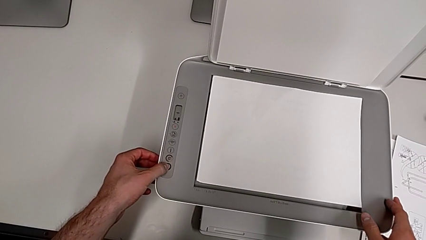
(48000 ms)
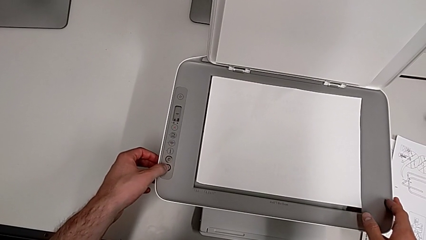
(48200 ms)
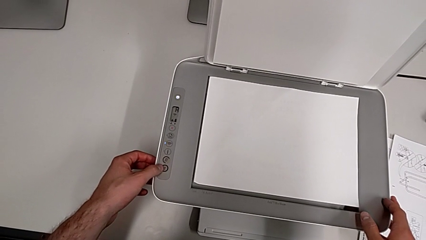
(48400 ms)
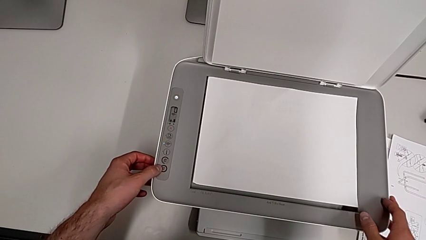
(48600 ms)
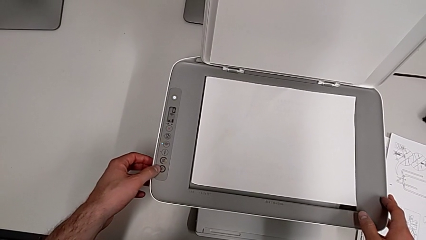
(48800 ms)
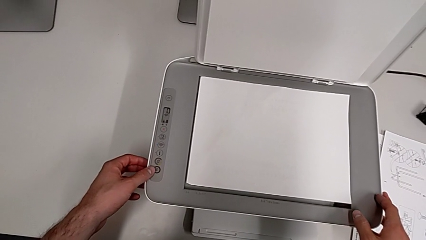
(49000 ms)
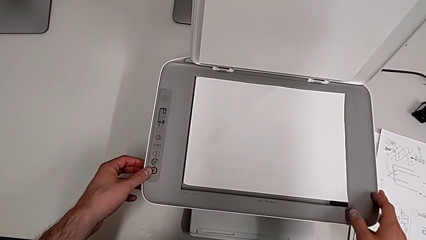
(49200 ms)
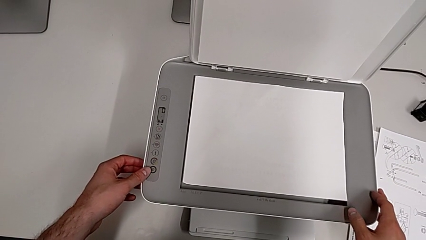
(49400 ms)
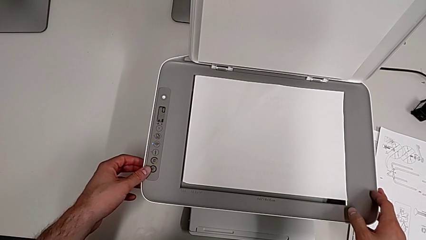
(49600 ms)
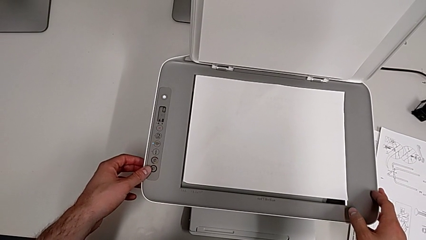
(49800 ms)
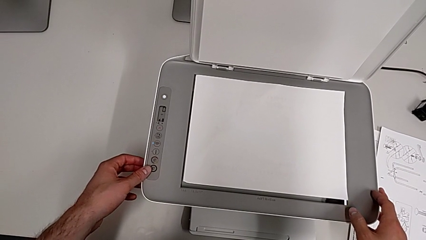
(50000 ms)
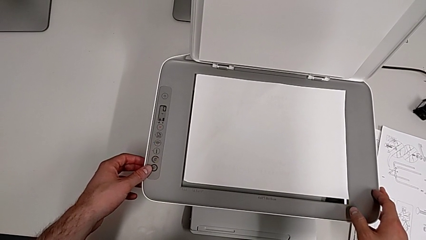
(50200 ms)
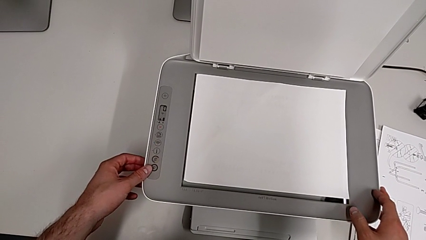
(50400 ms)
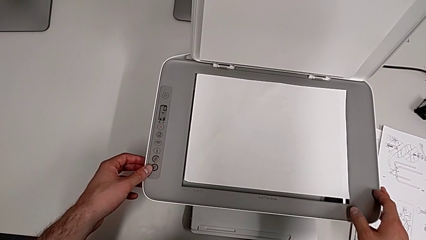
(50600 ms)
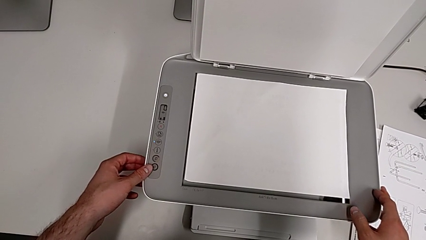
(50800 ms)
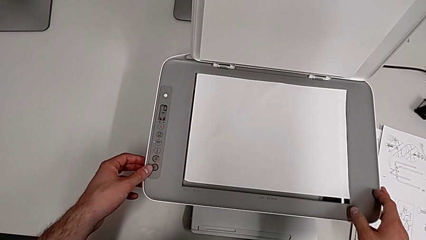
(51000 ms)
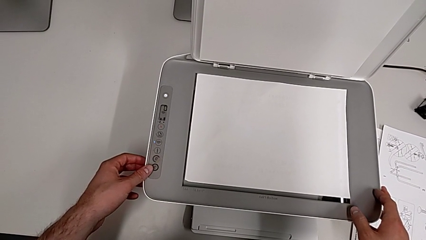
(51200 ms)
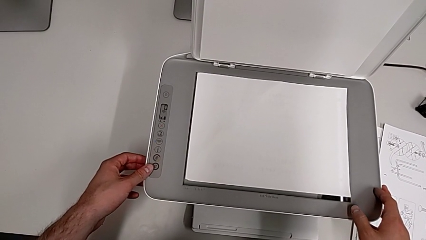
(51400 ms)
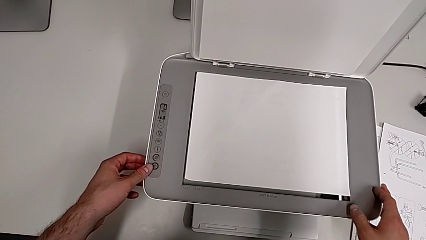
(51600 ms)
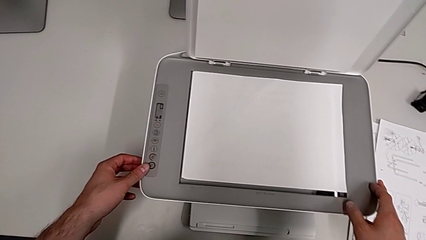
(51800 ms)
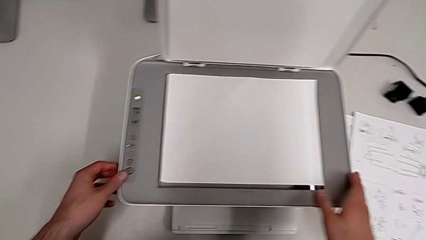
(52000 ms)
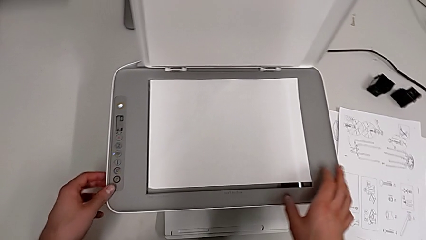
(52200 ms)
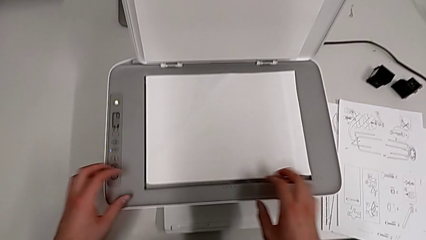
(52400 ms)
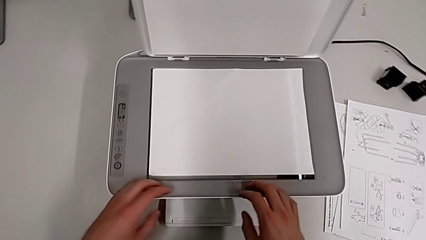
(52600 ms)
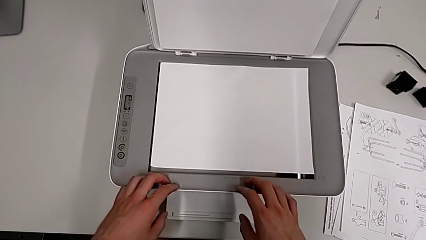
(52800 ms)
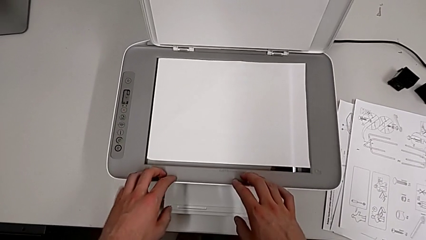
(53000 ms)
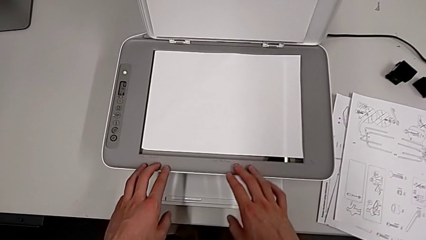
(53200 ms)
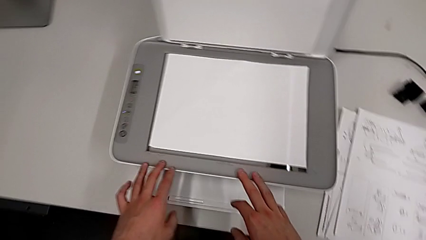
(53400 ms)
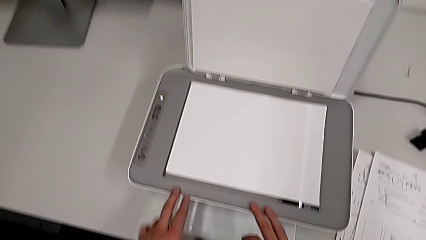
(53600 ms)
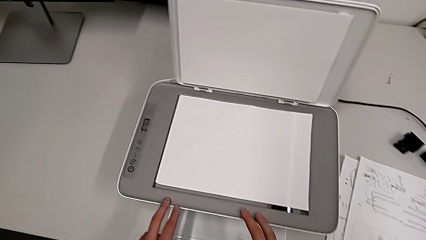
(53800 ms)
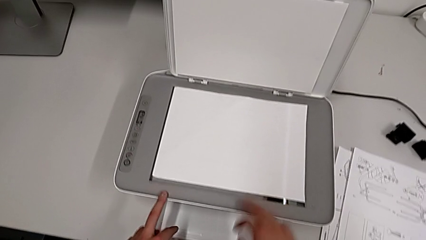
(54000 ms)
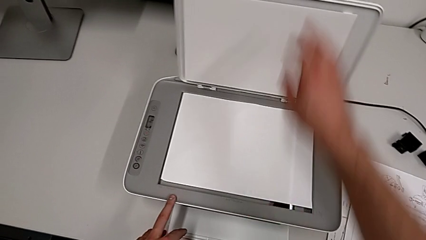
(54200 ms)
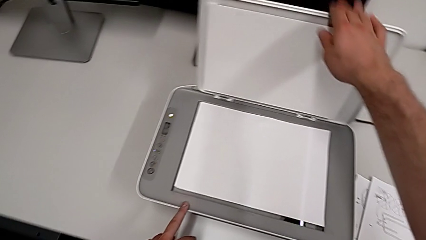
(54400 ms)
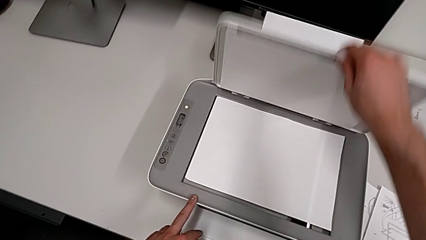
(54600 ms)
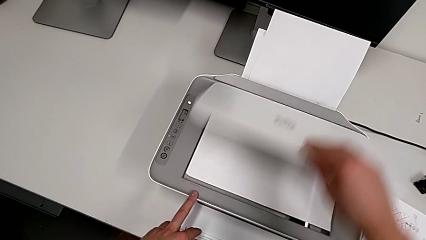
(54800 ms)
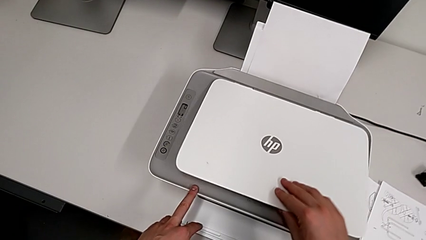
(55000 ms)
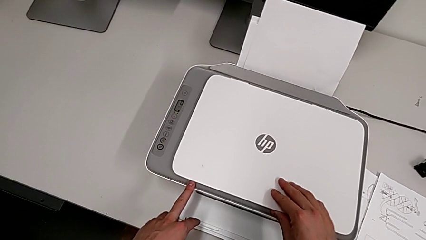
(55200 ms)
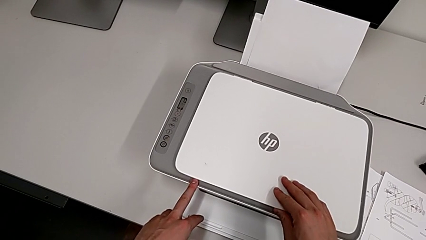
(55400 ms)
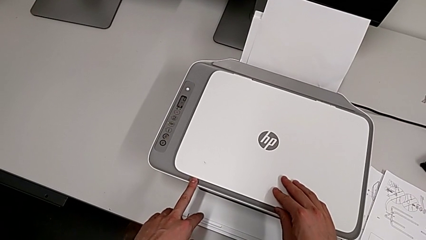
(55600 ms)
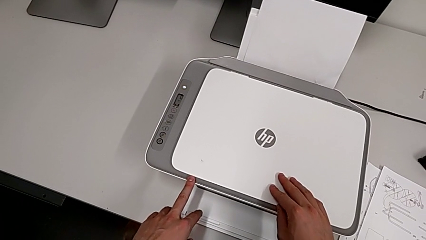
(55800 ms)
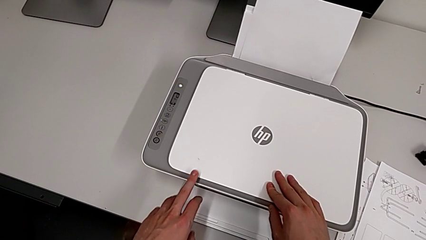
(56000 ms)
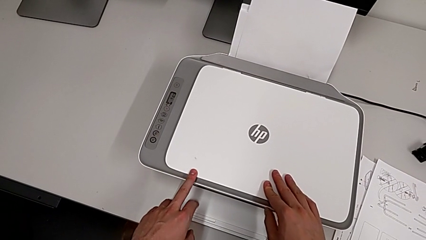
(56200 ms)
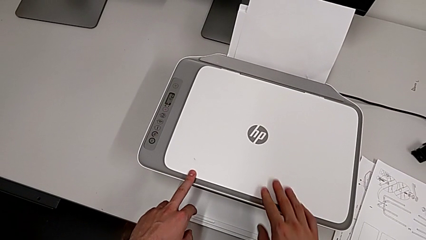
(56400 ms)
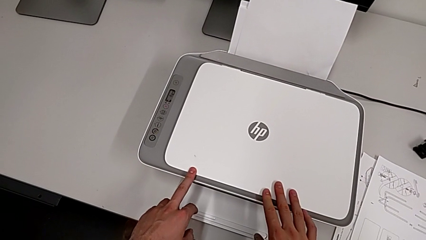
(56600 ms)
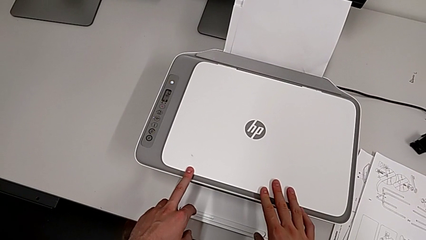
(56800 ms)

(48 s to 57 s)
The camera wearer is making a copy in the printer. They press the button and close the copy gate.

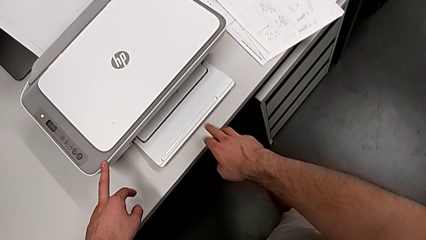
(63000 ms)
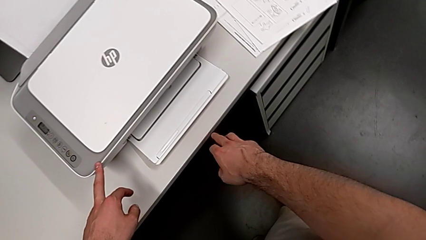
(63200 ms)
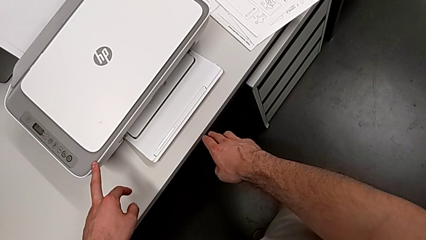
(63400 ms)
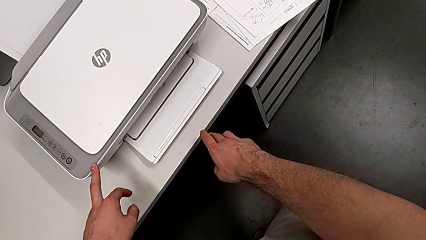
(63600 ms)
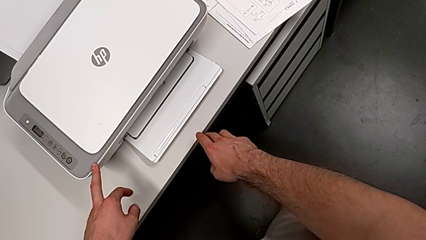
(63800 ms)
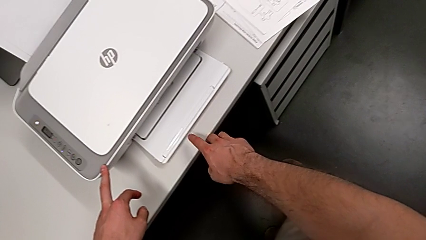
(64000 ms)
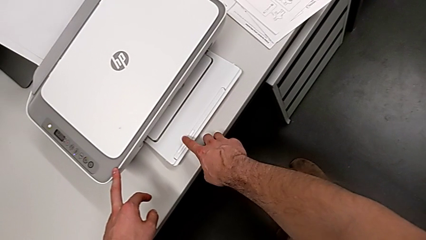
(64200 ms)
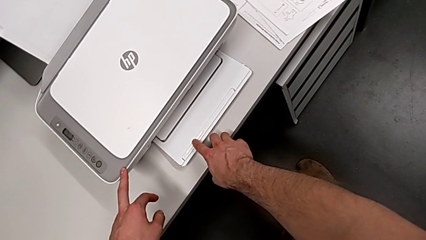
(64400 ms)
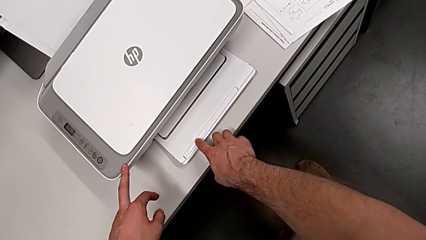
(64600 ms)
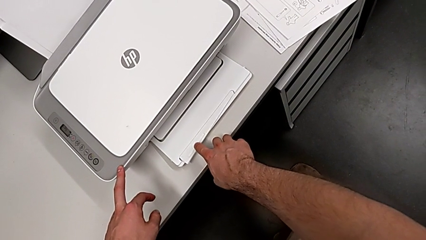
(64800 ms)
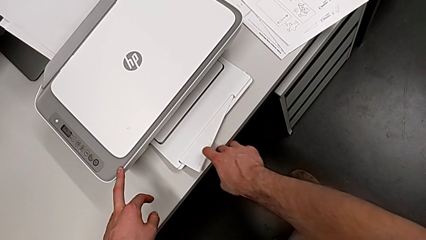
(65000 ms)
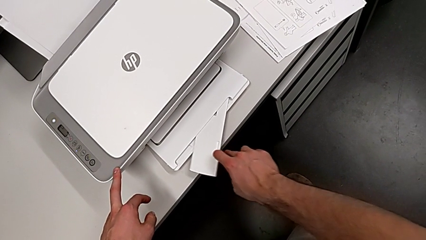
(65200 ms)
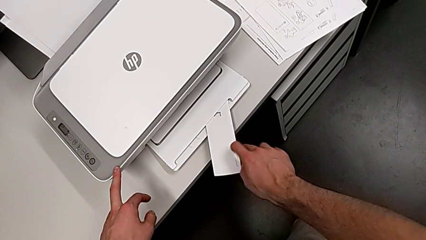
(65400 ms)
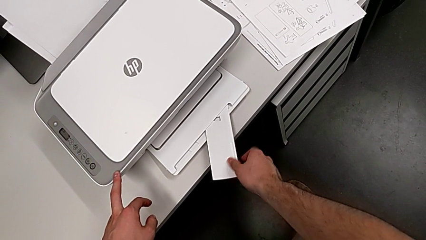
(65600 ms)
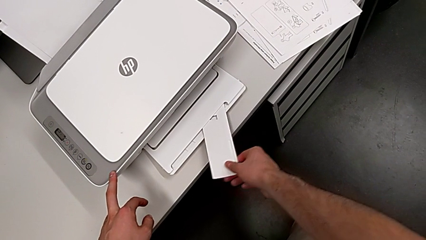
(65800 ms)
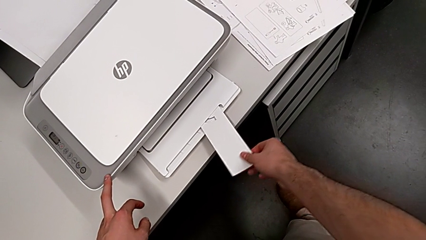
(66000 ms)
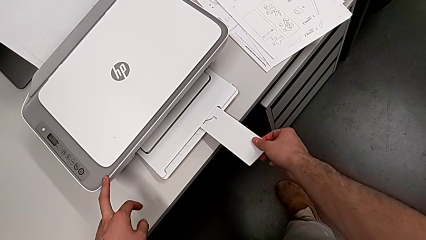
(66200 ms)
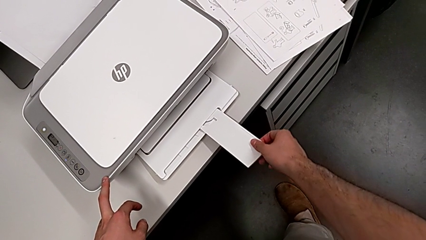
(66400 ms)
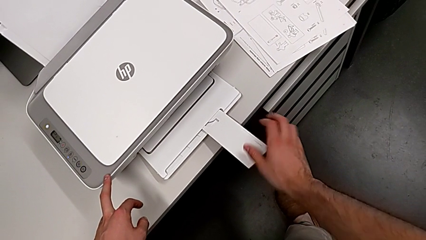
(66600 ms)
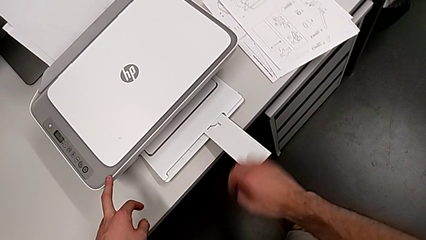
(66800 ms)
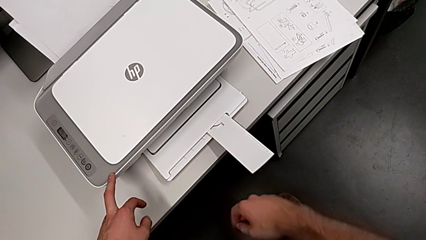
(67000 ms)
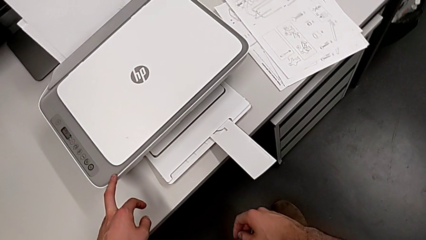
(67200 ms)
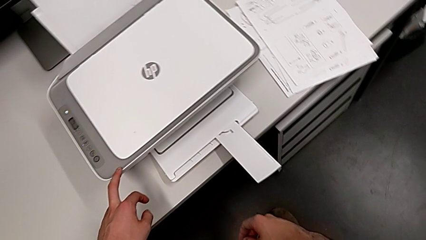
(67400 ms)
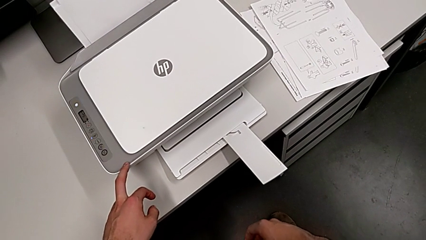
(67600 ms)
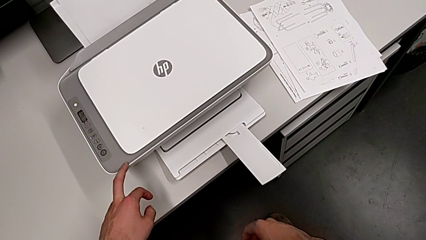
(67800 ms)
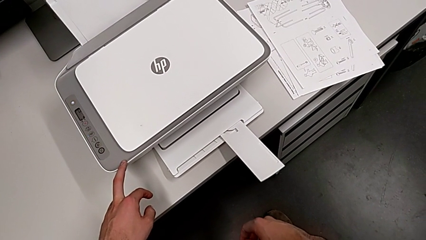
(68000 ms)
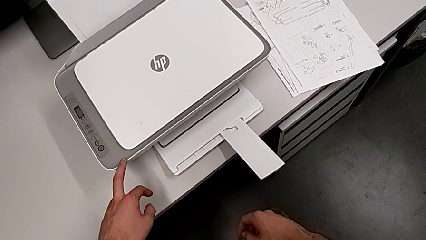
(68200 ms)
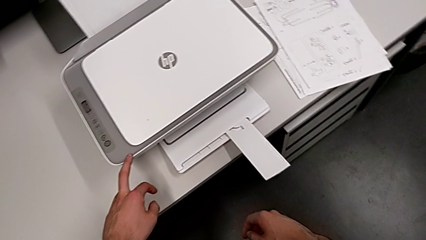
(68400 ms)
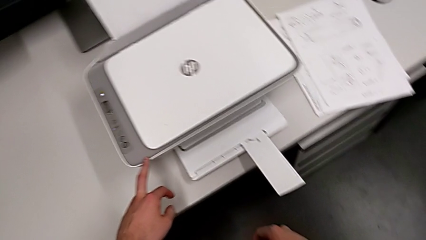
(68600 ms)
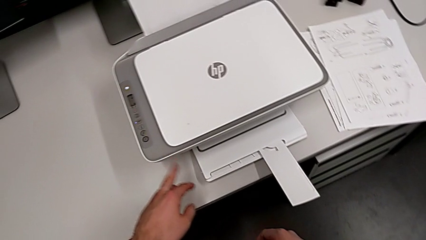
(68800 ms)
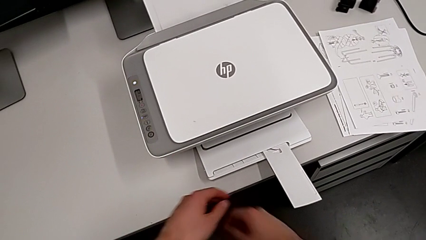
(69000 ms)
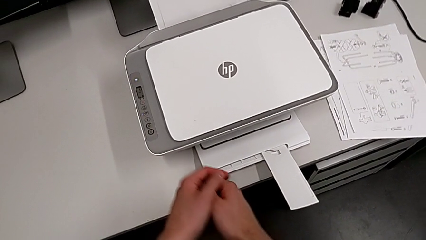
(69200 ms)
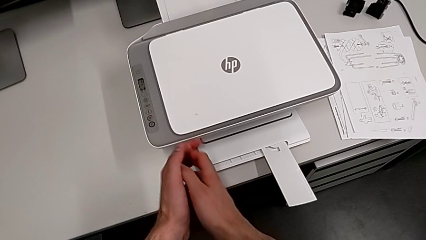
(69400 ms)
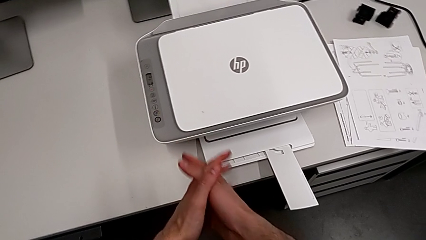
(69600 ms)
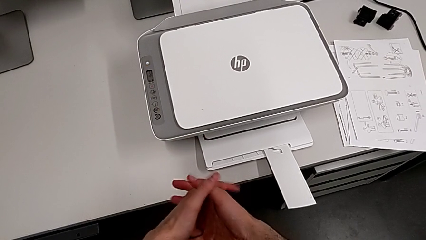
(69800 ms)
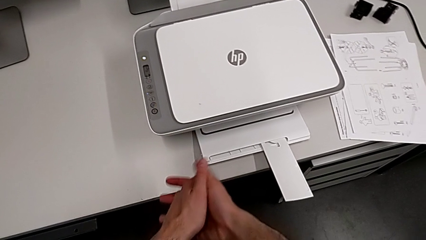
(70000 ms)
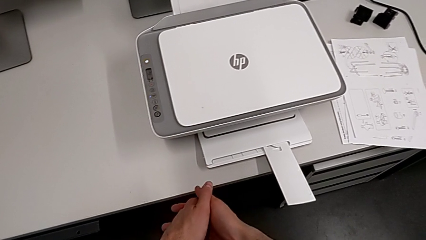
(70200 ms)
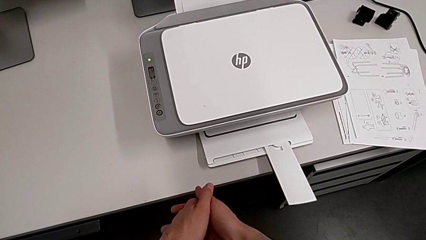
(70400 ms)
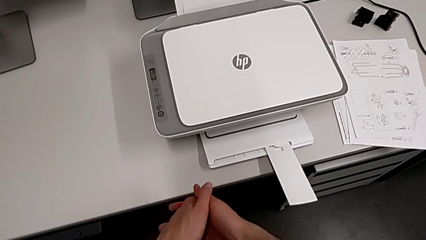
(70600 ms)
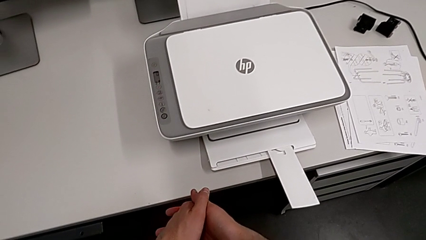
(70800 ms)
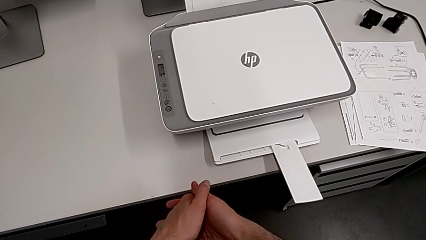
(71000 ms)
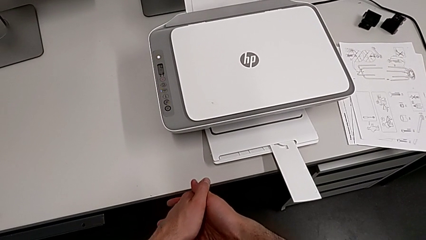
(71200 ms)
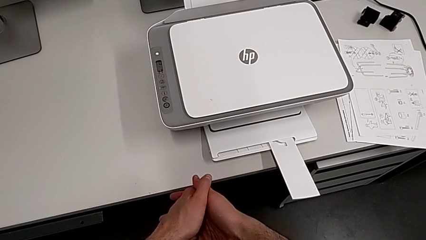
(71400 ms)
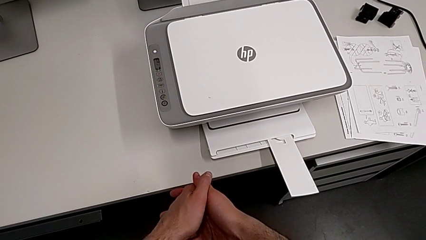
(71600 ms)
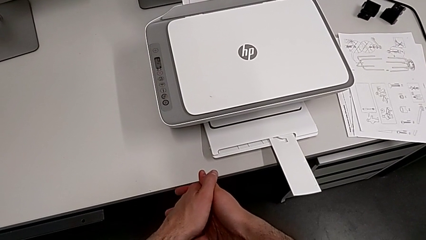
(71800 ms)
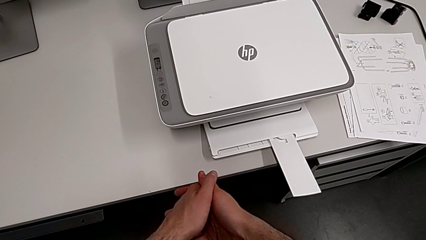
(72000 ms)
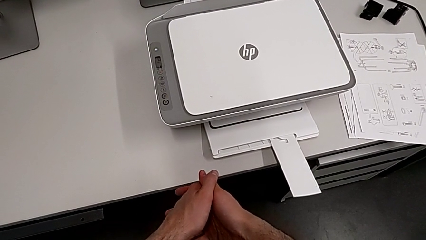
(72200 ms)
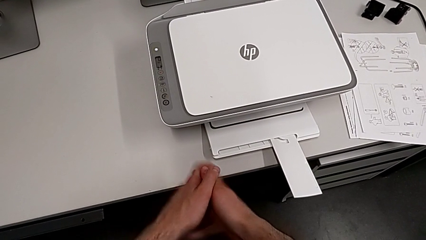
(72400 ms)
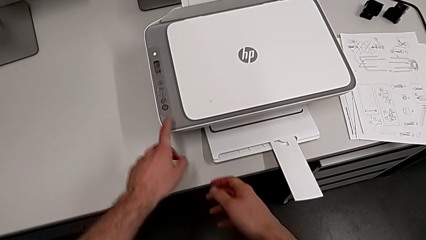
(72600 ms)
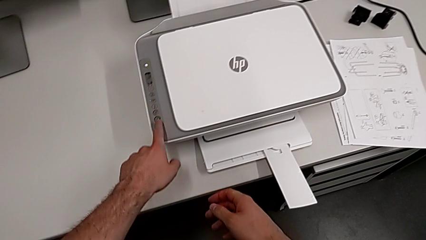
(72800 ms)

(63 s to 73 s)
The camera wearer is pulling out the paper tray. They open the paper tray.
